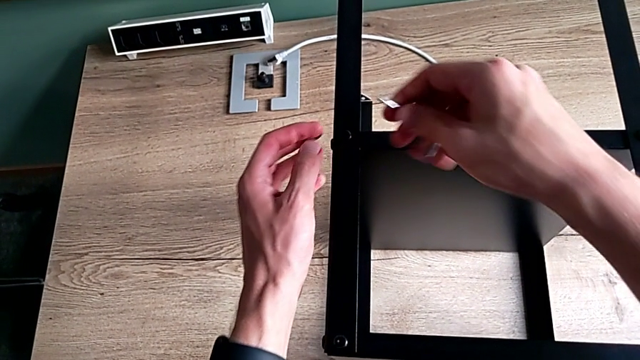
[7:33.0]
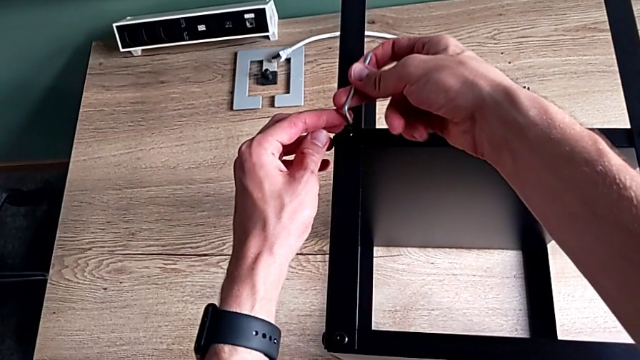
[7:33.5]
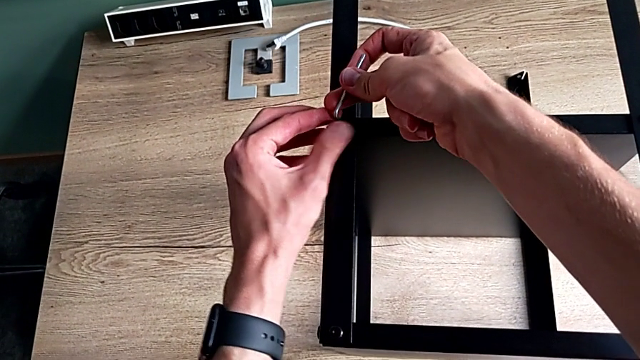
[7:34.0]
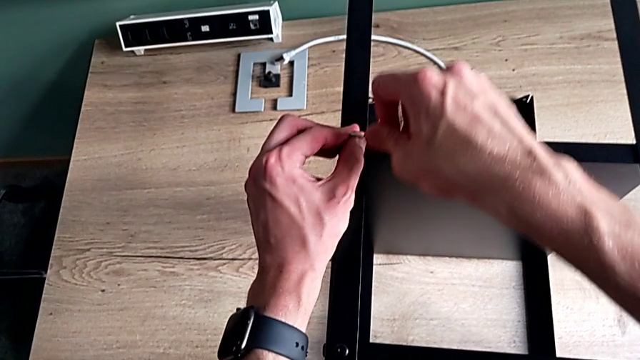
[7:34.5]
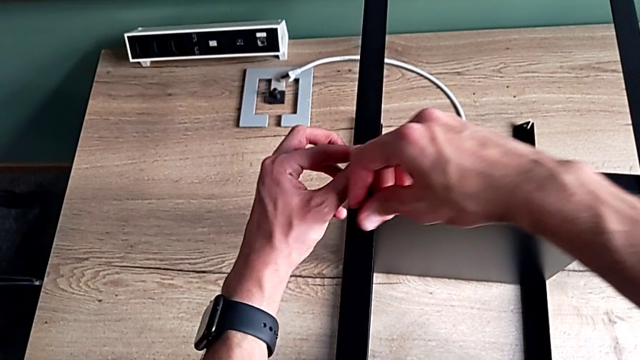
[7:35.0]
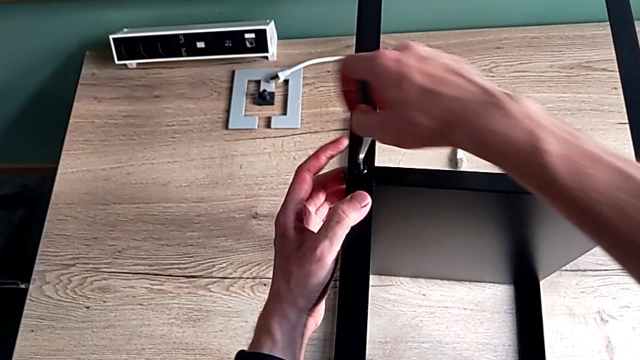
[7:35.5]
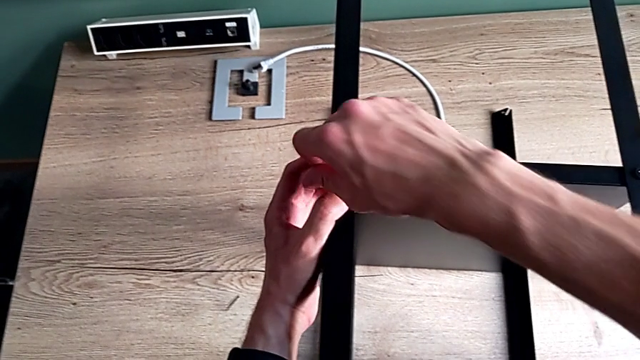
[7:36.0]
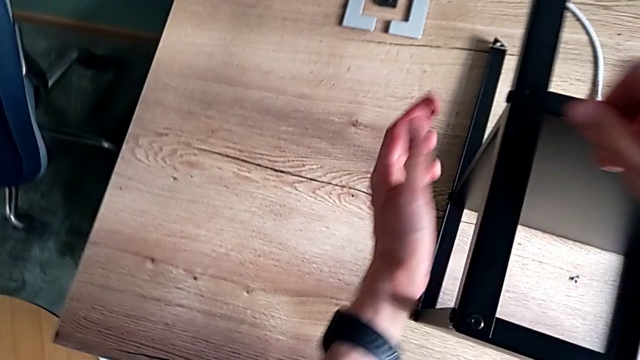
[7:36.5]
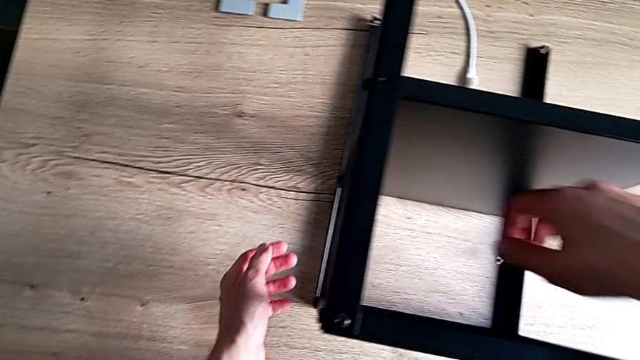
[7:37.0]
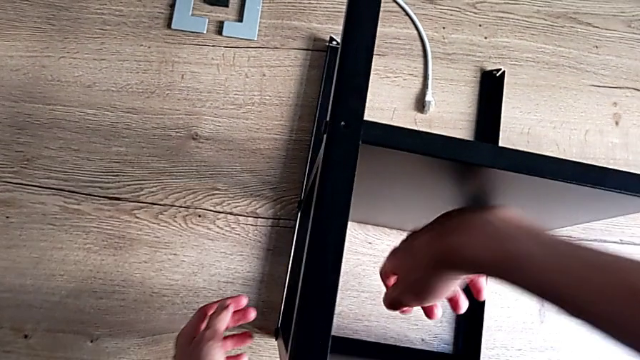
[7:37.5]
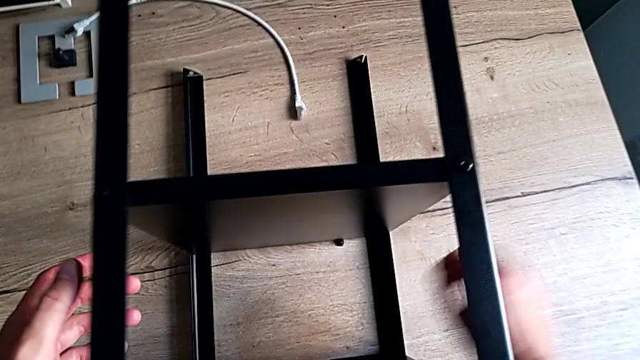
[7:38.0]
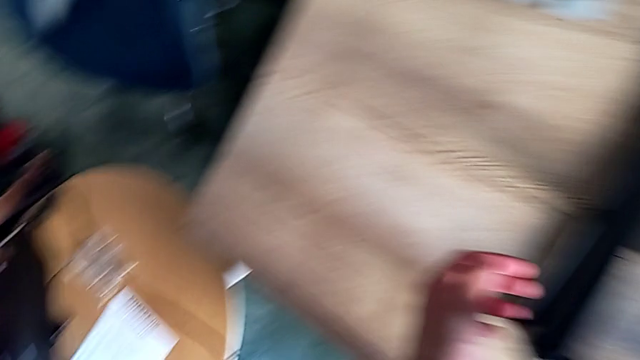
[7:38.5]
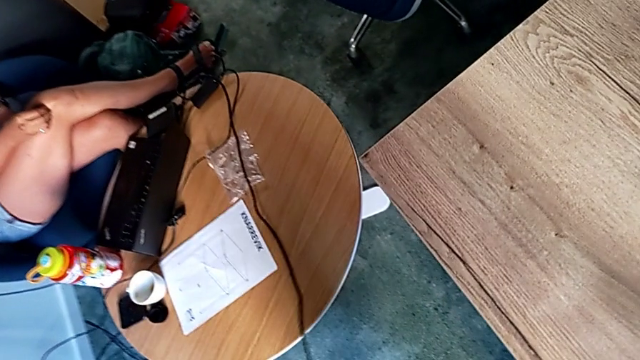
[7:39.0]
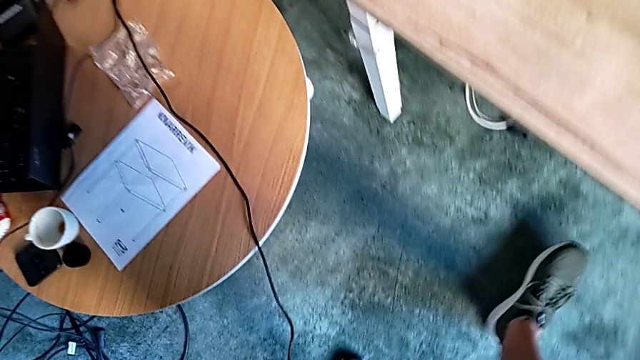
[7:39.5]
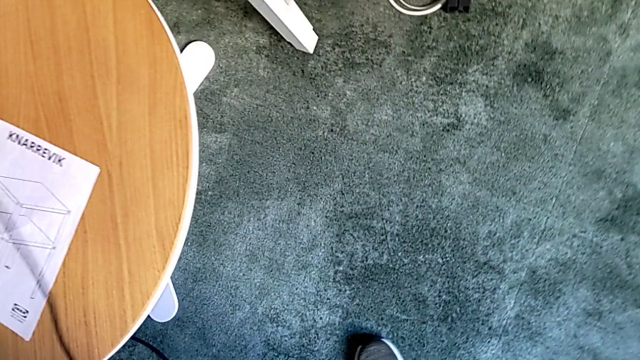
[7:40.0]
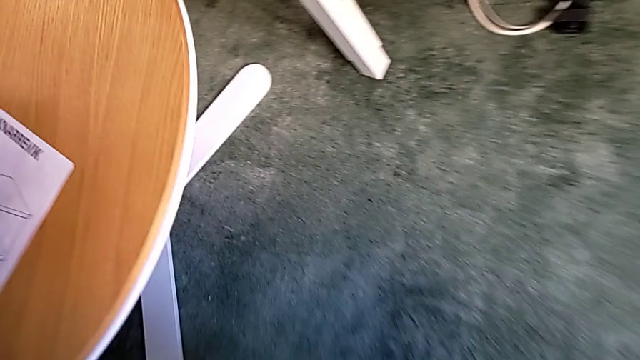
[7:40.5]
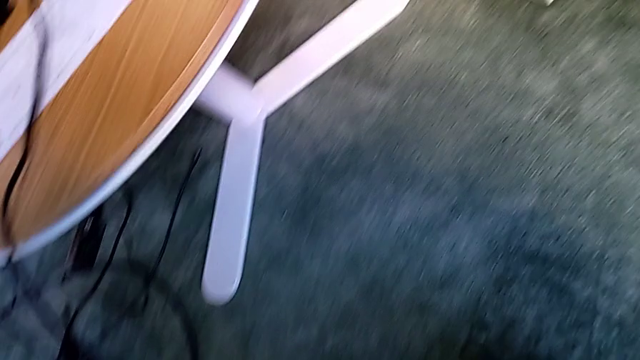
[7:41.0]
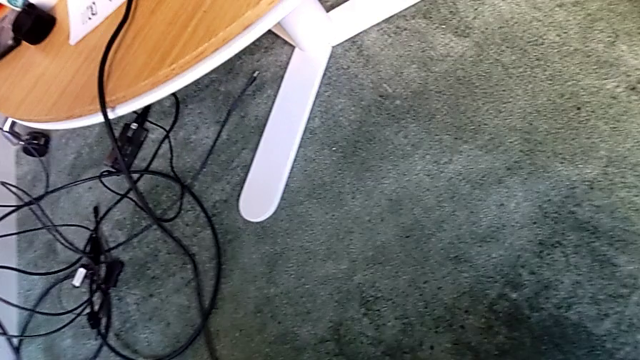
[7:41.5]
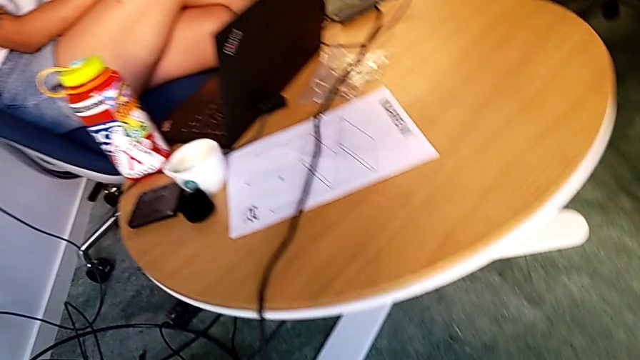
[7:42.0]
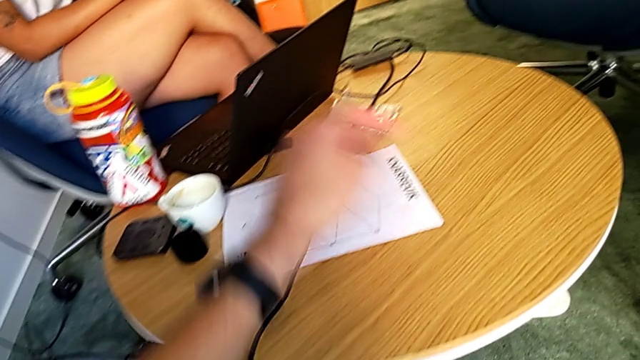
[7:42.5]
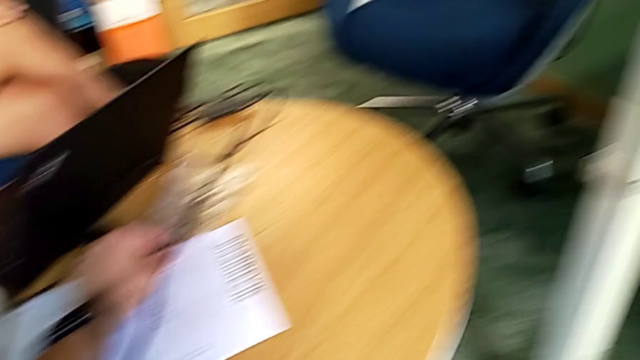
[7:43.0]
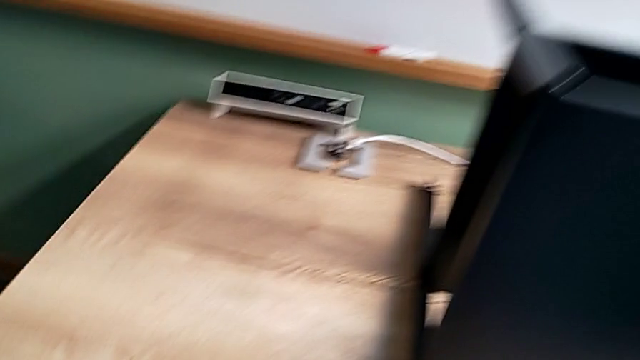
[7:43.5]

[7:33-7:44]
The camera wearer is screwing the last screws into the table. They insert the Allen wrench, rotate it, wrongly drop it, inspect it and grab the new Allen wrench.

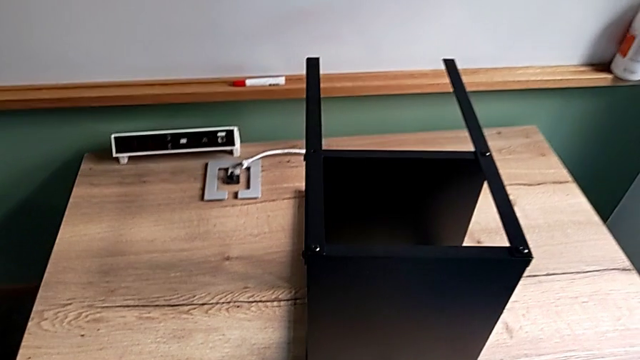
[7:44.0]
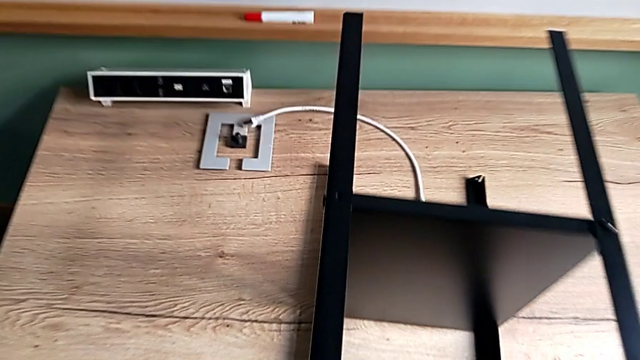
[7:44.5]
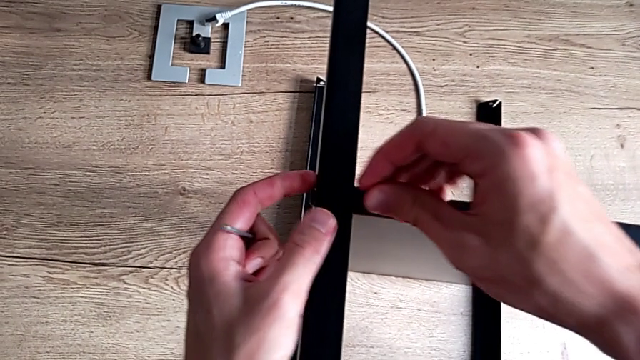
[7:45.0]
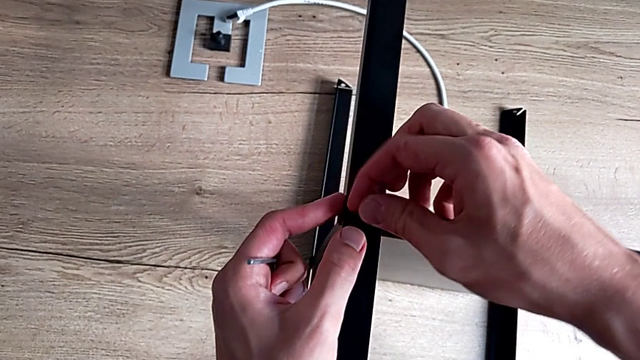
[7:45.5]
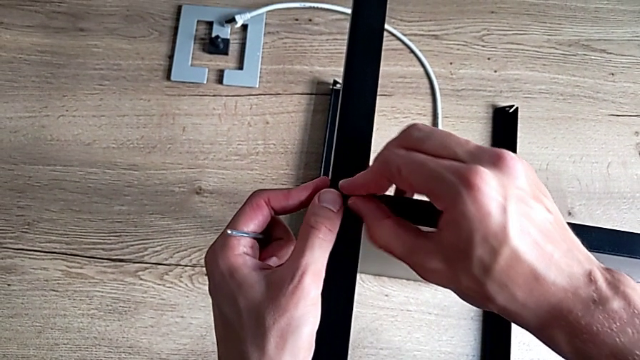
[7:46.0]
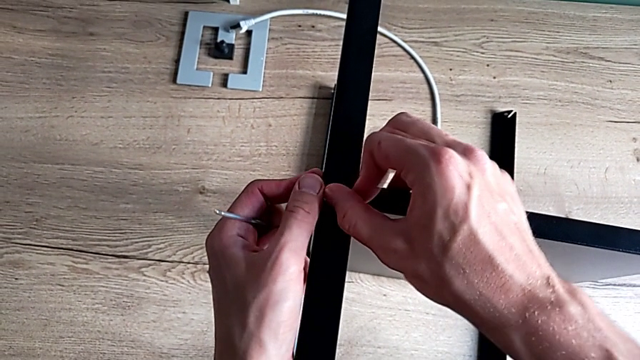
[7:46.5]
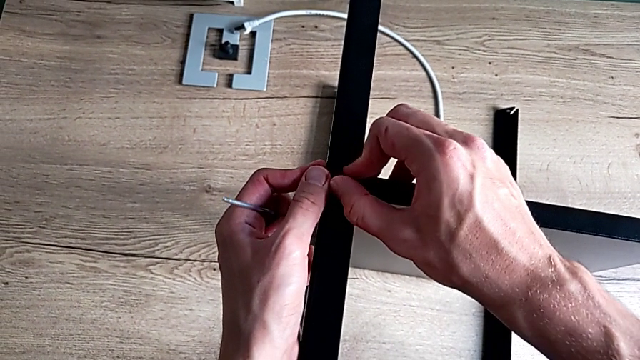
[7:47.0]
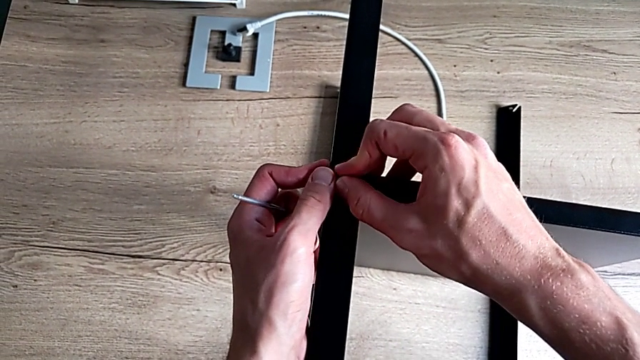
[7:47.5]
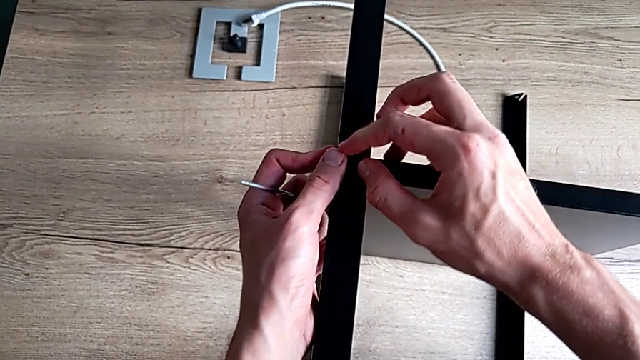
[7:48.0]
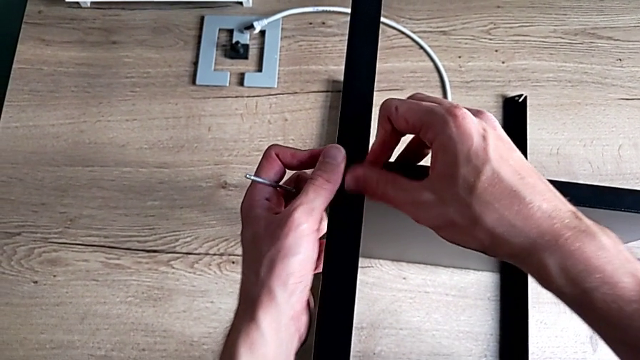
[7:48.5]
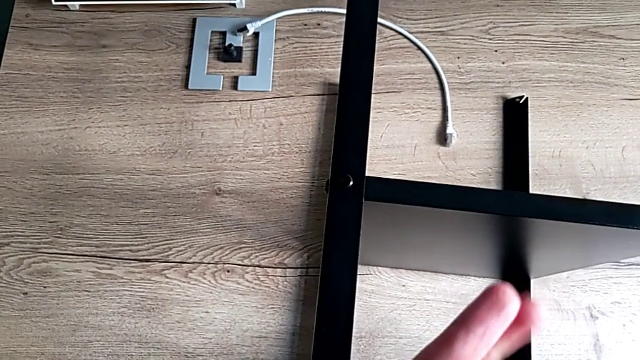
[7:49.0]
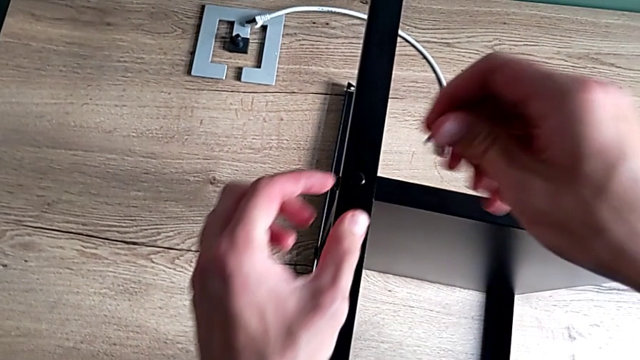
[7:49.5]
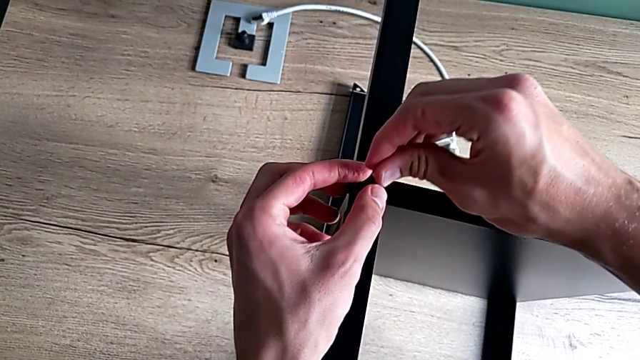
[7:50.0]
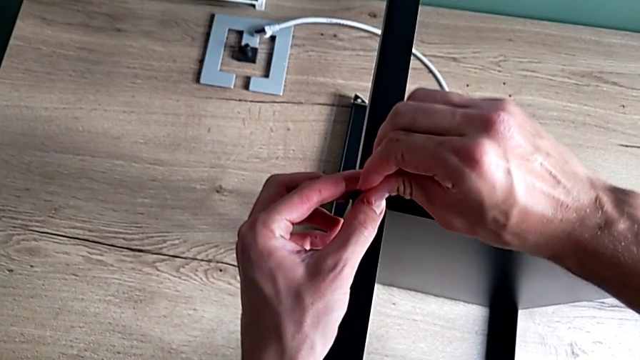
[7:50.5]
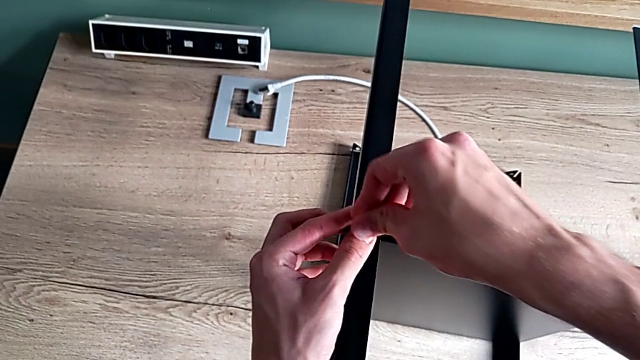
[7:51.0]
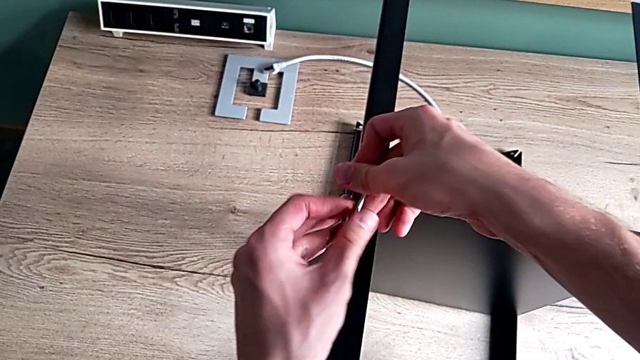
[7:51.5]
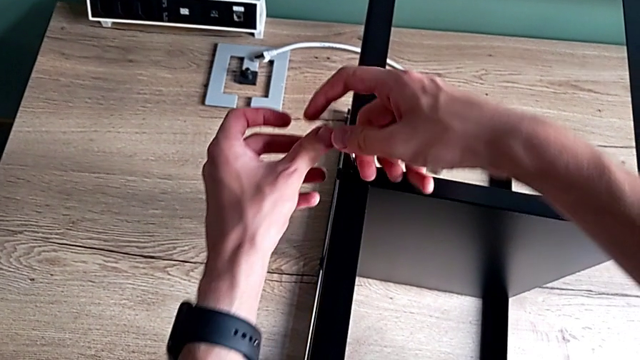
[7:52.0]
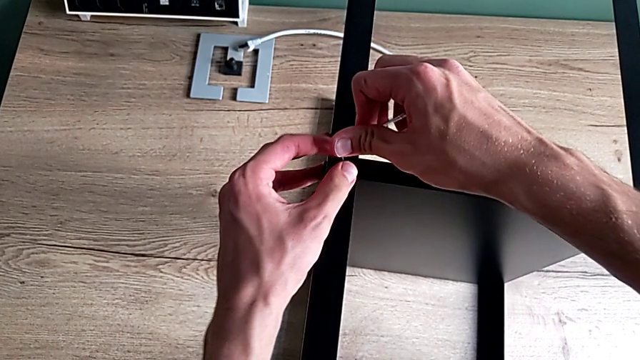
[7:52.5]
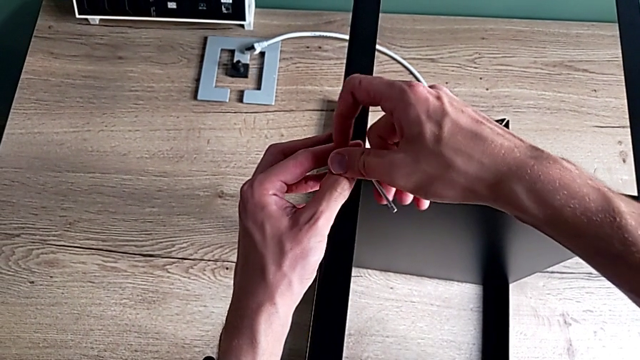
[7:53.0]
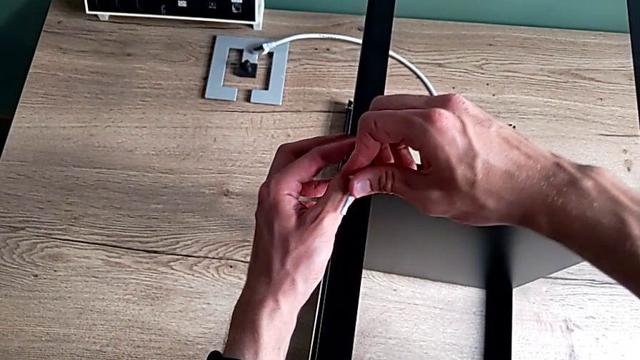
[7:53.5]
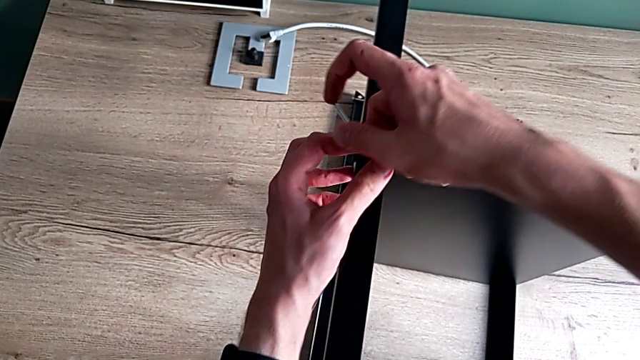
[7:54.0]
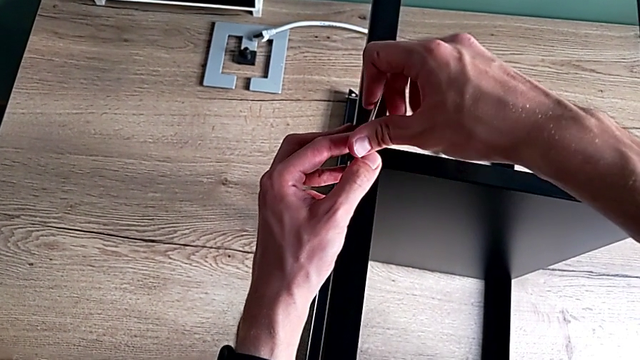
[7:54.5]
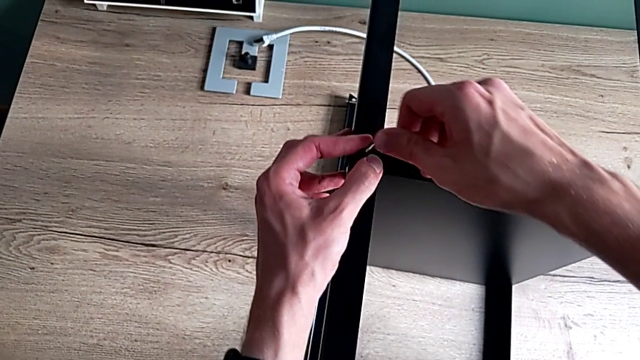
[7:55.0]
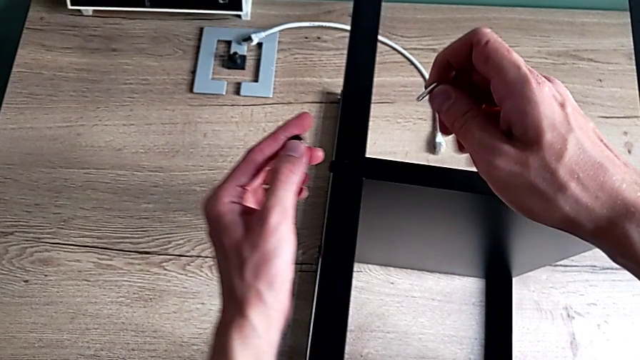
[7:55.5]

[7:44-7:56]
The camera wearer is screwing the last screws into the table. They insert the hex socket head, screw it, insert the Allen wrench, screw the hex socket head and withdraw it.
